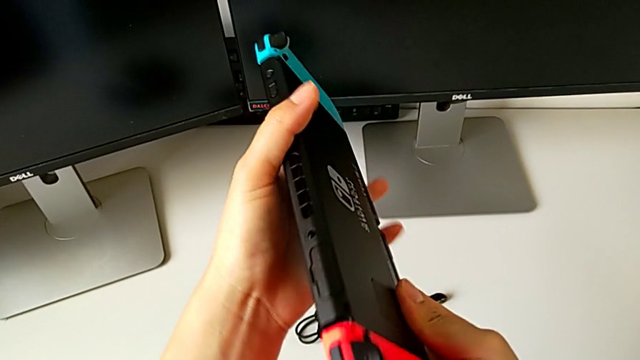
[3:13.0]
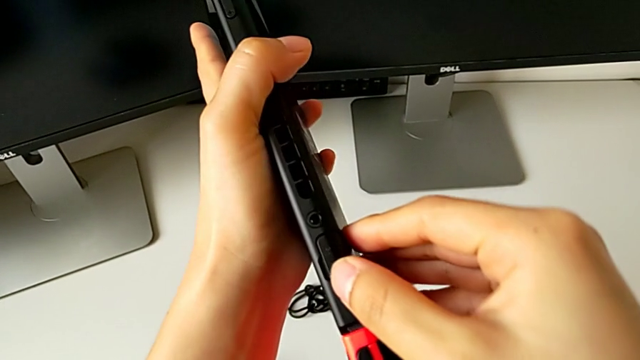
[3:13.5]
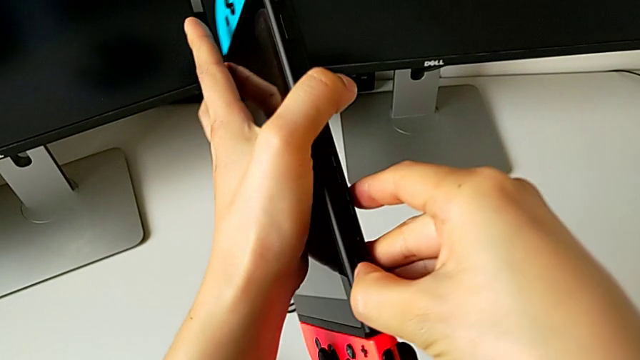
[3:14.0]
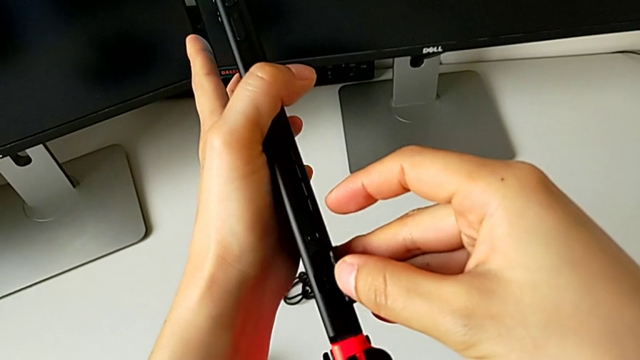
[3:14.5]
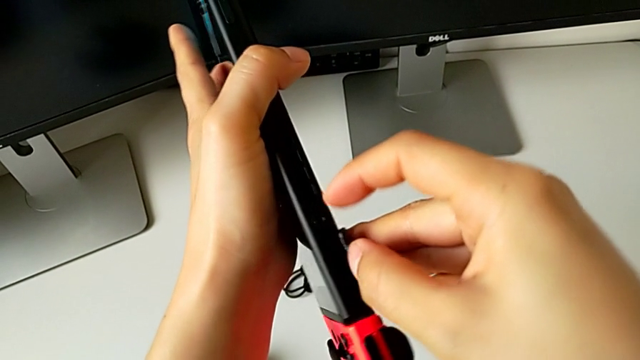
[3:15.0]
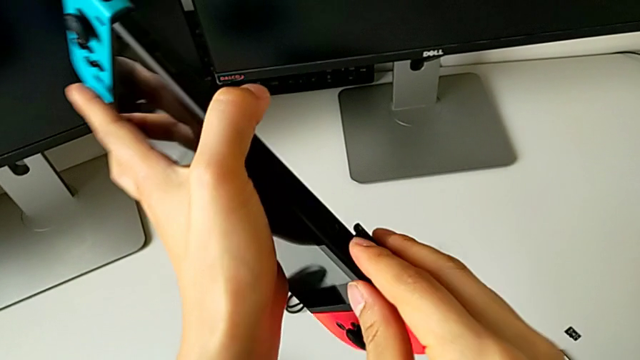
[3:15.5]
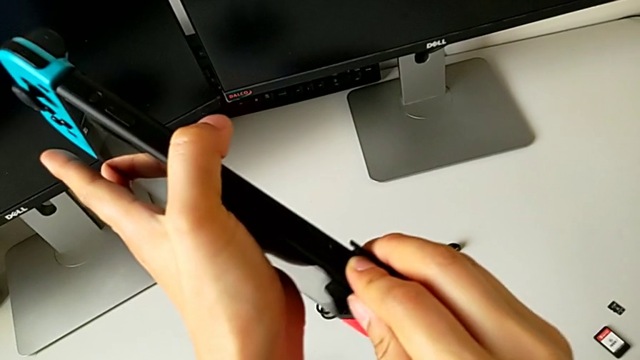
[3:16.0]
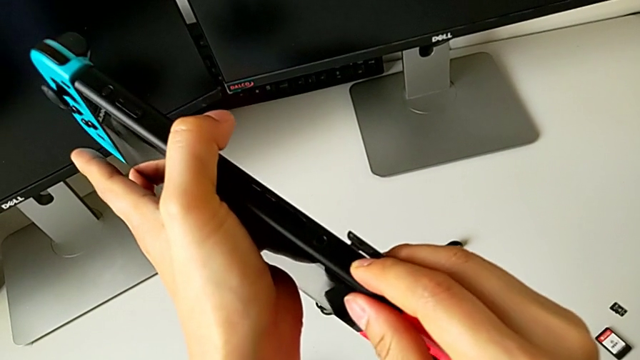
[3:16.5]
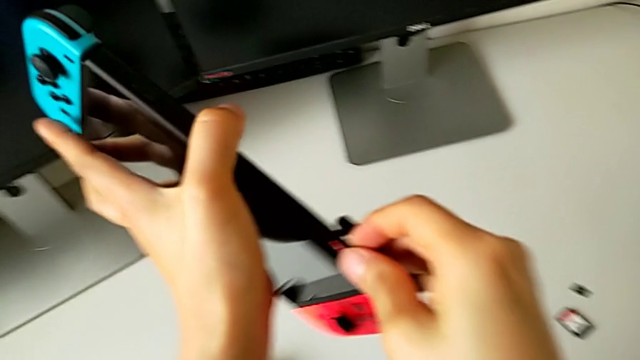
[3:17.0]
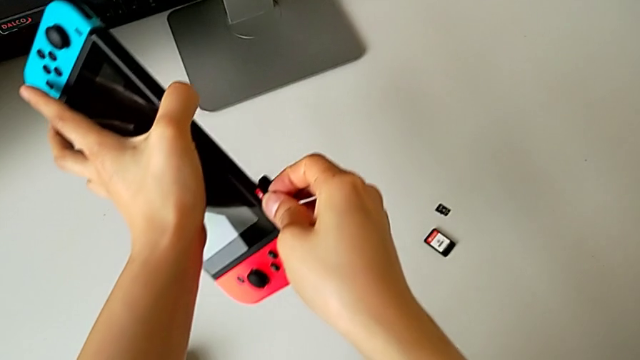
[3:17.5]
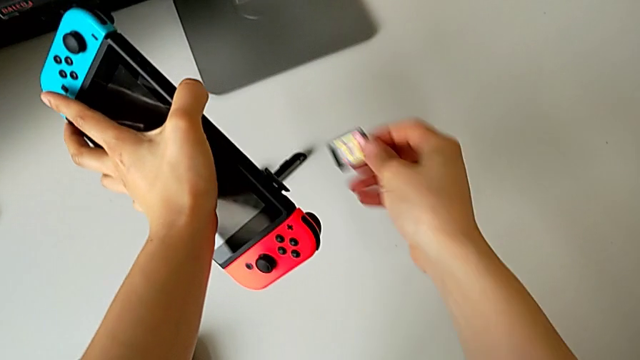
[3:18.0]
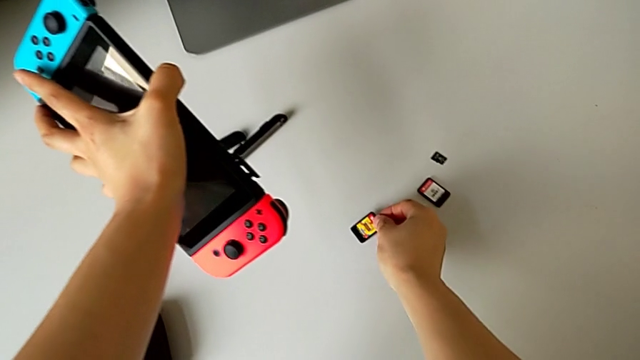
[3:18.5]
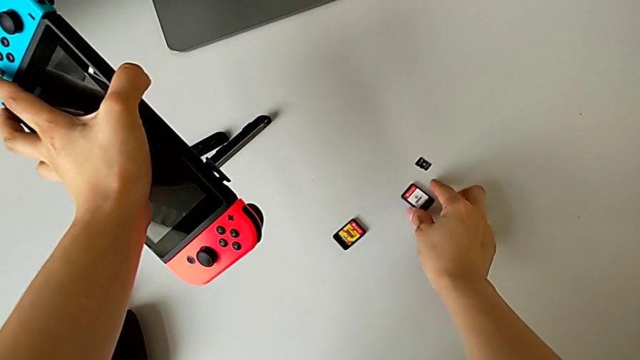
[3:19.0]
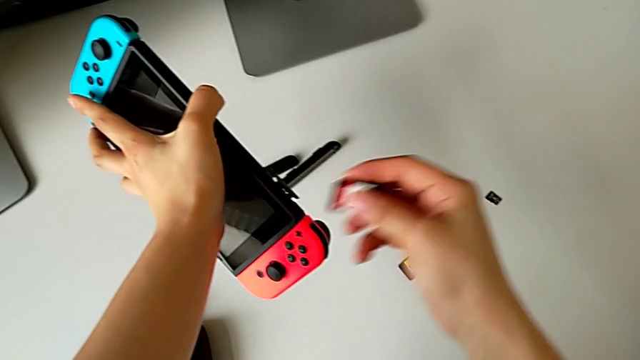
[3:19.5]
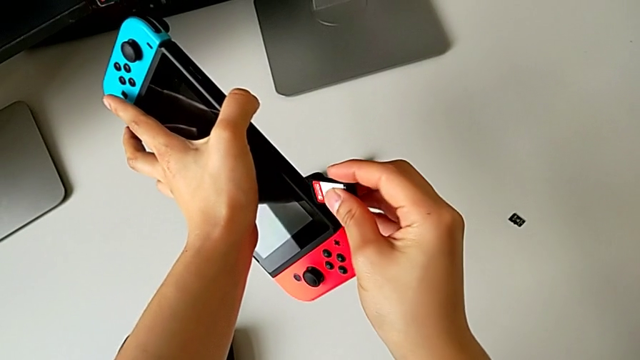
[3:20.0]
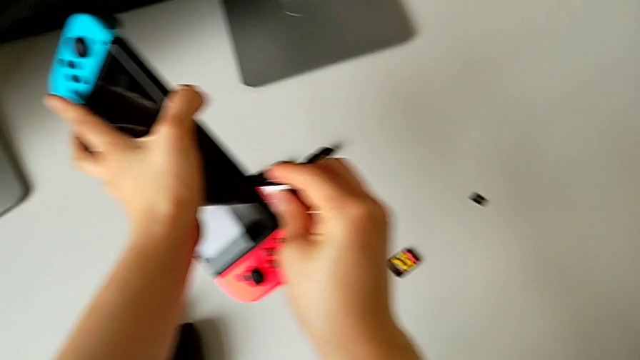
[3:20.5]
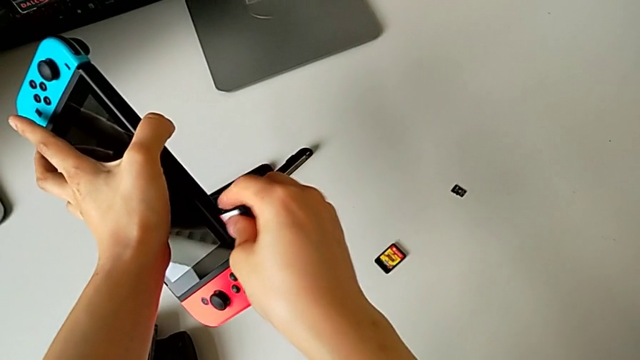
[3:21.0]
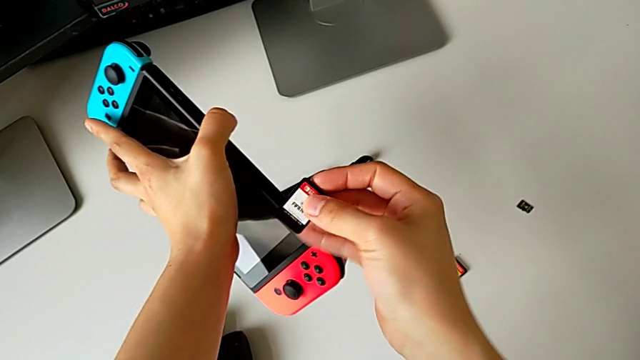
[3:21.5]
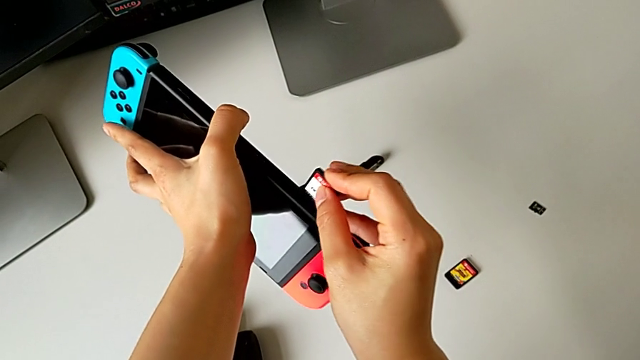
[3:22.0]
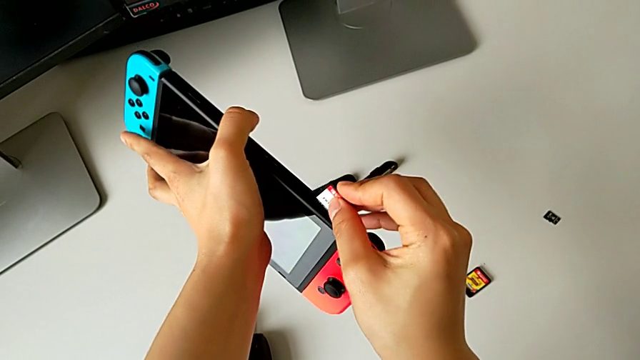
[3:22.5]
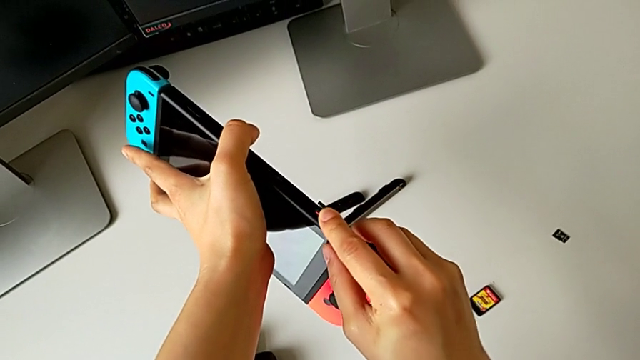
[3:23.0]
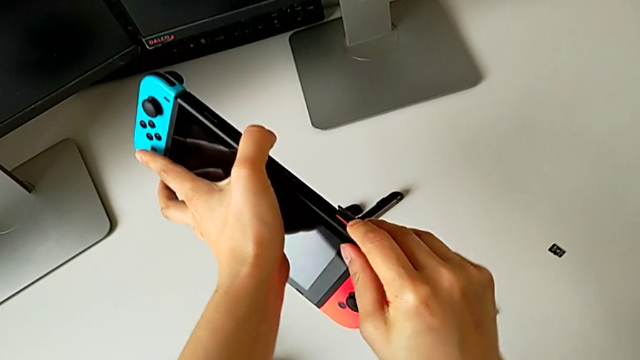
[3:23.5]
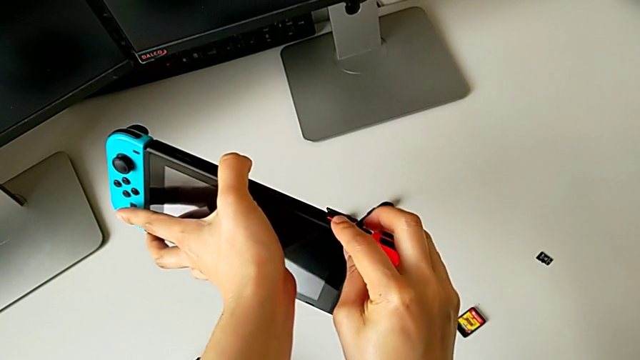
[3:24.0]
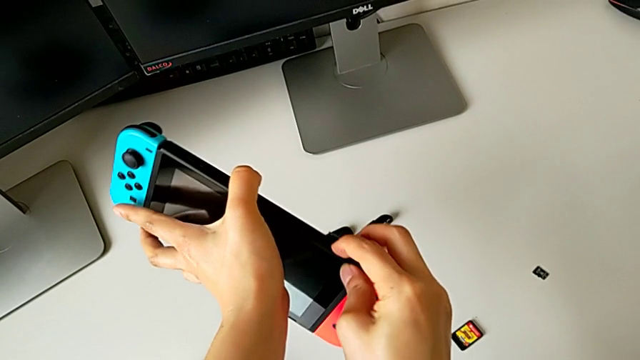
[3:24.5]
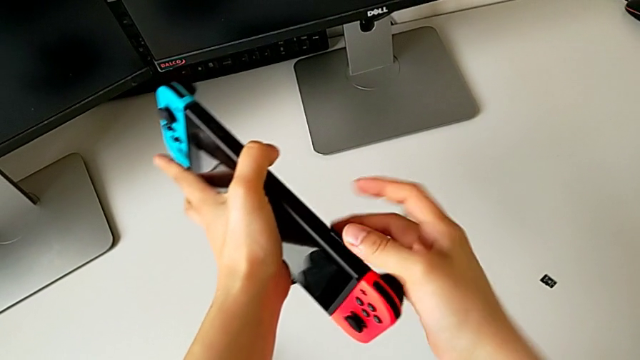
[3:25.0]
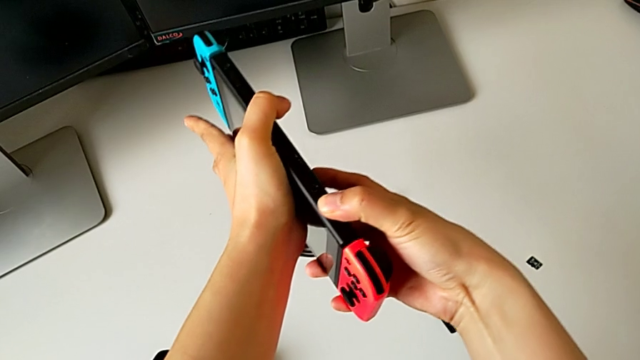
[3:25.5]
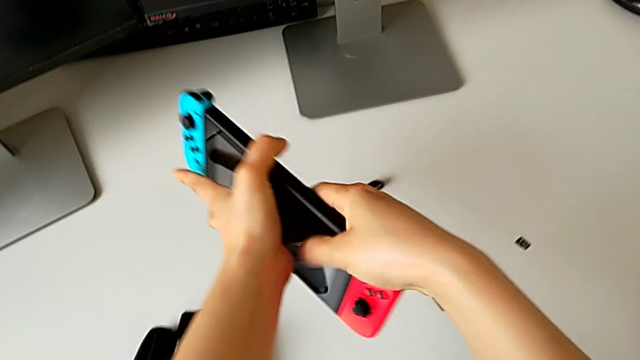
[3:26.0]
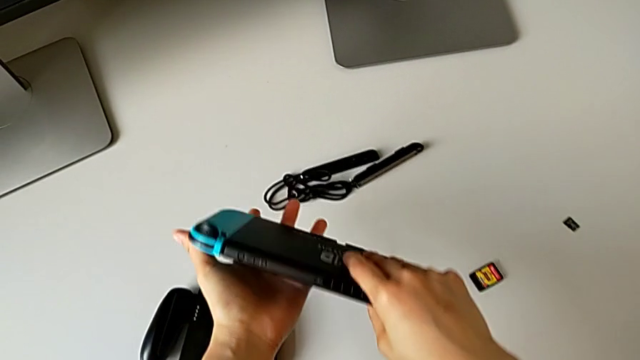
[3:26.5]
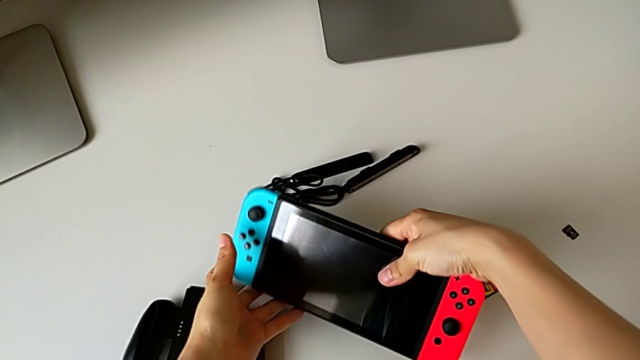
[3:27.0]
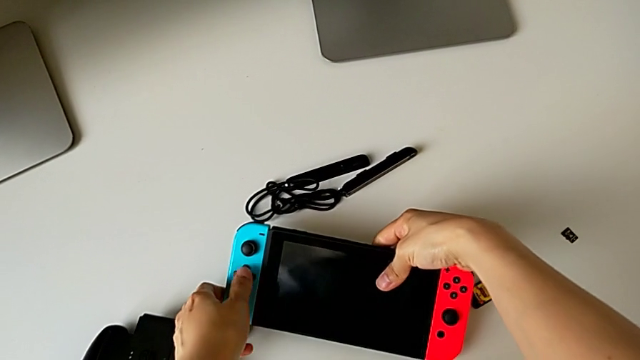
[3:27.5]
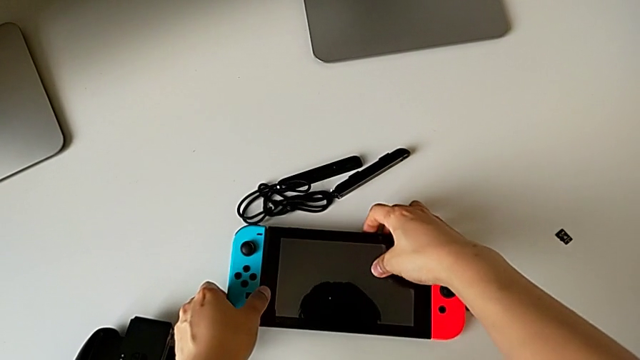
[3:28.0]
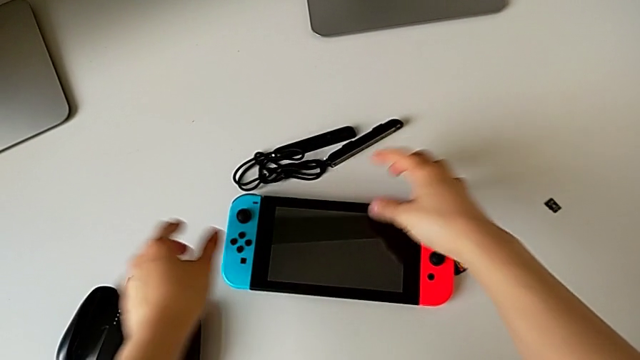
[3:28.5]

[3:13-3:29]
The camera wearer is exchanging the game card. They open the lid, withdraw the game card twice, place it, grab it, insert it twice, close the lid and begin to place the Nintendo Switch.

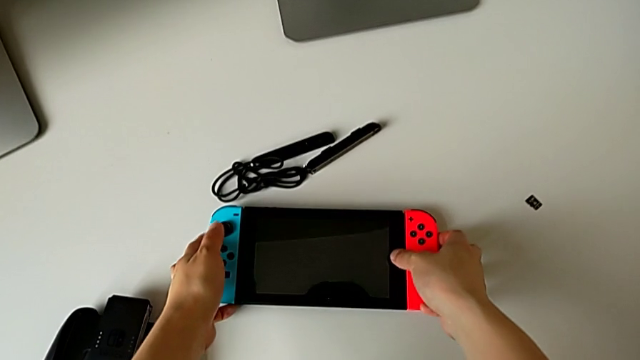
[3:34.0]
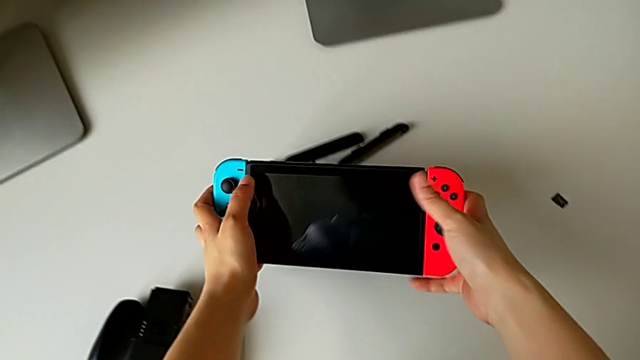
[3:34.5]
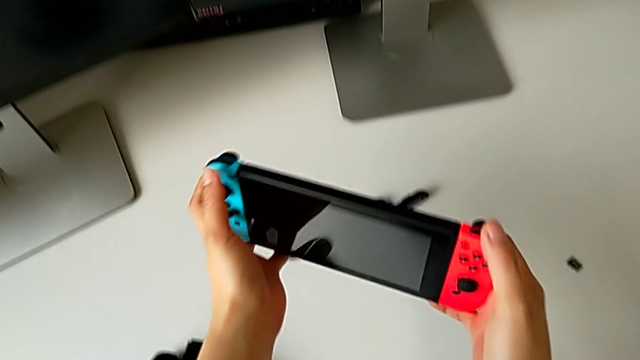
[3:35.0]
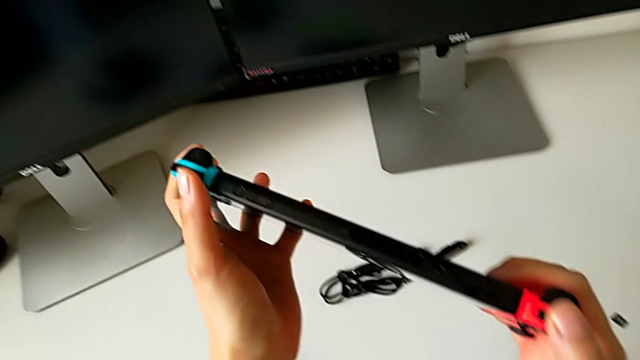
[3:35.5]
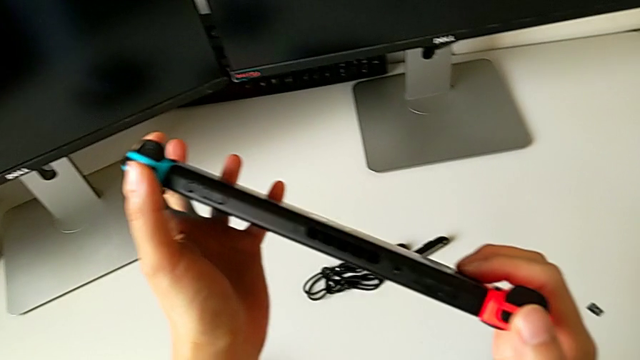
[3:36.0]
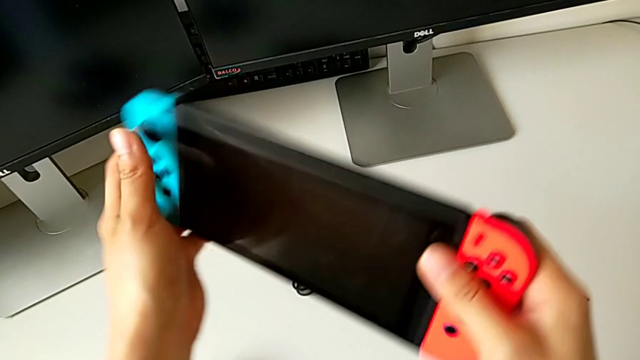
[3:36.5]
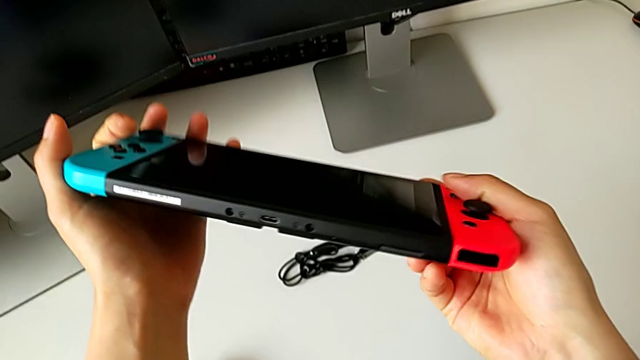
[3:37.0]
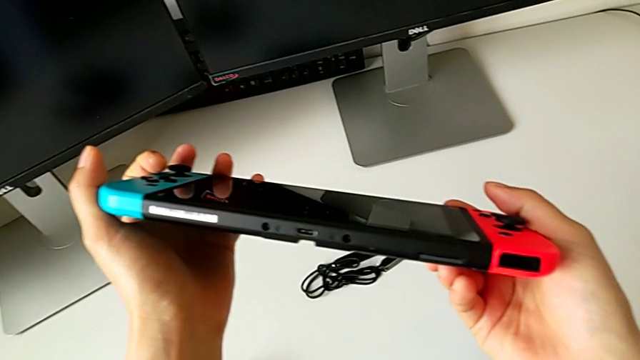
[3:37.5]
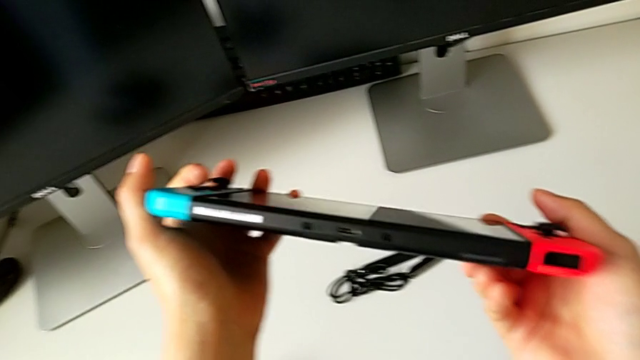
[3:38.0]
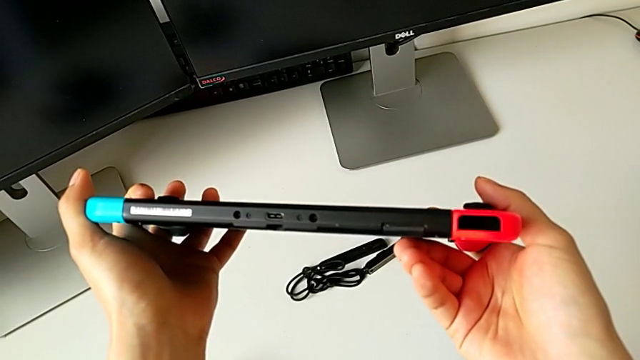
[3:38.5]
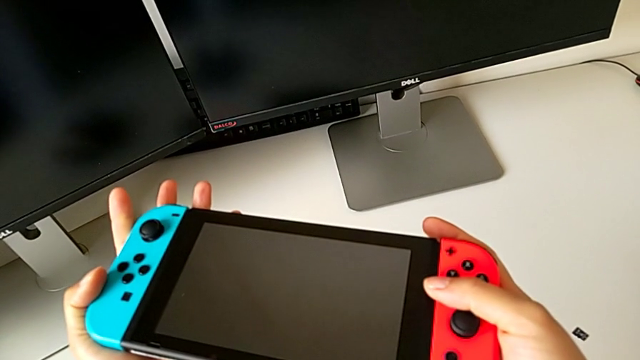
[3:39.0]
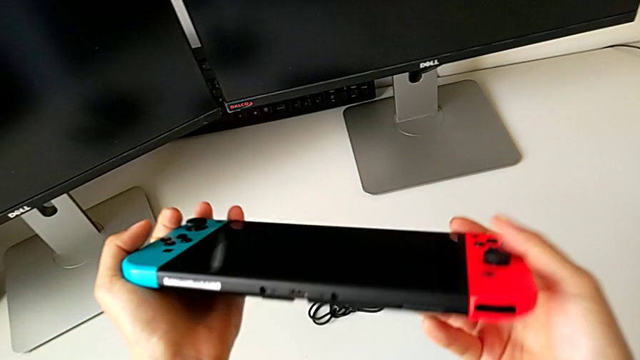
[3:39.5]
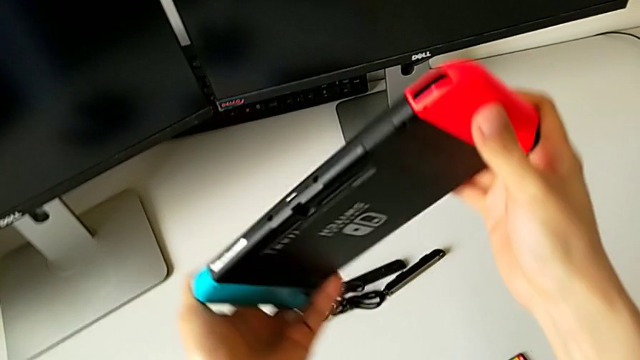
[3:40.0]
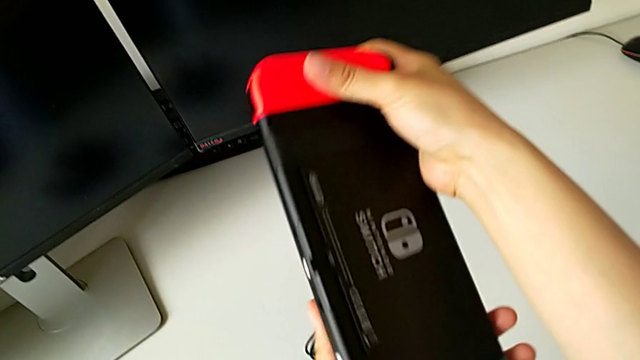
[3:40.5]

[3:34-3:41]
The camera wearer is exchanging the SD card. They grab the Nintendo Switch, turn it, inspect it and turn it.
